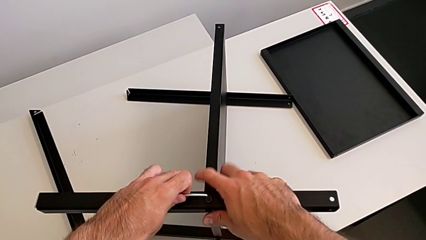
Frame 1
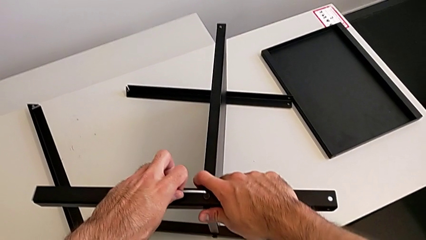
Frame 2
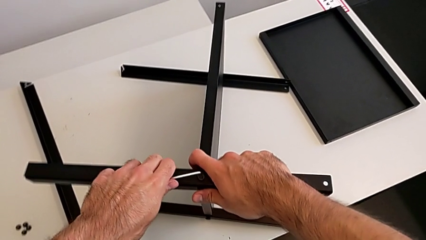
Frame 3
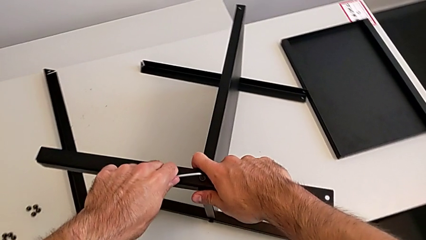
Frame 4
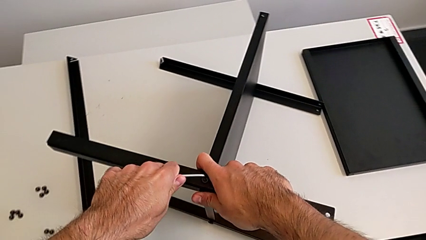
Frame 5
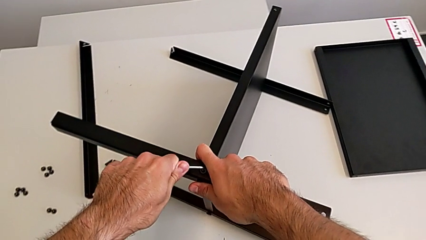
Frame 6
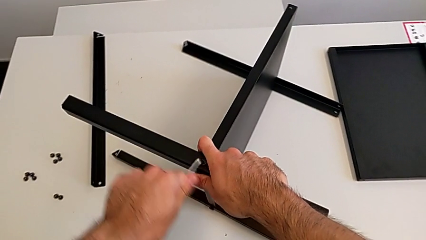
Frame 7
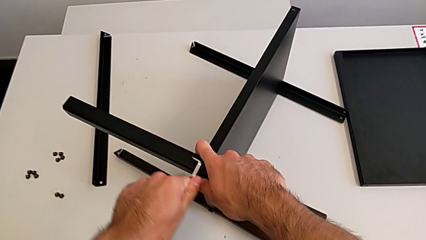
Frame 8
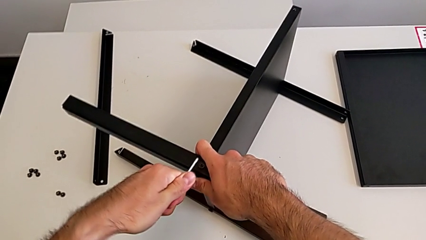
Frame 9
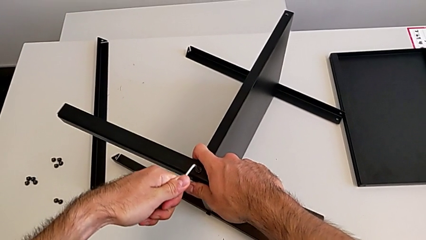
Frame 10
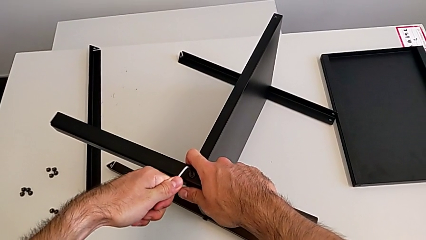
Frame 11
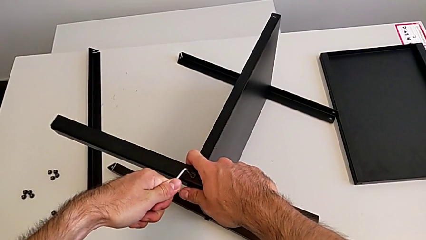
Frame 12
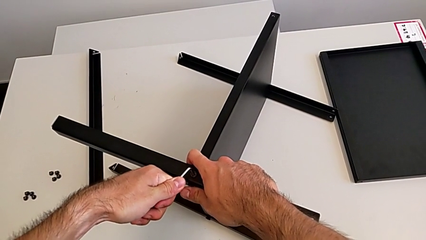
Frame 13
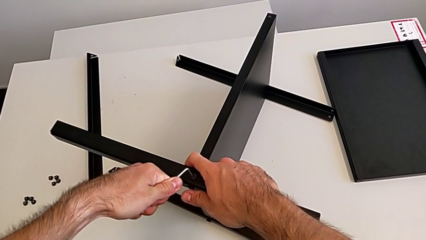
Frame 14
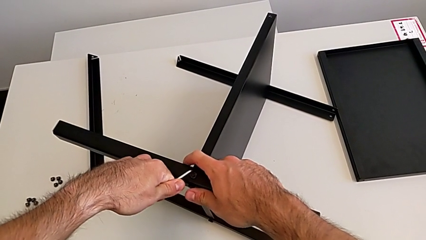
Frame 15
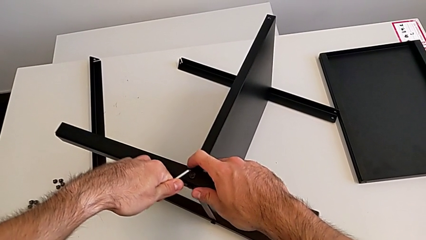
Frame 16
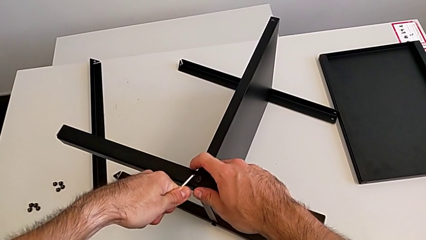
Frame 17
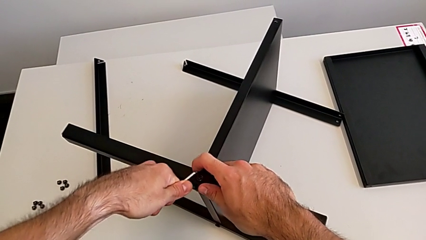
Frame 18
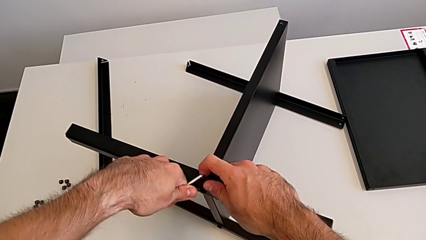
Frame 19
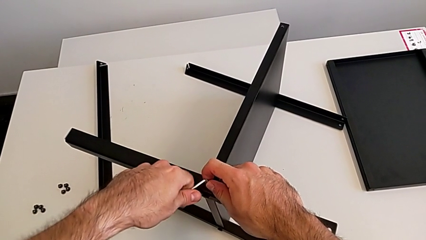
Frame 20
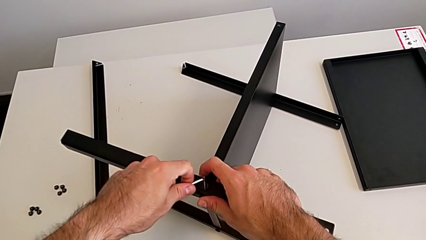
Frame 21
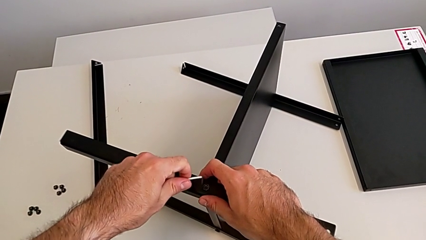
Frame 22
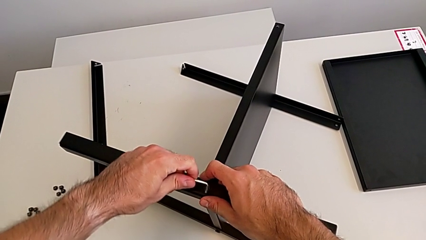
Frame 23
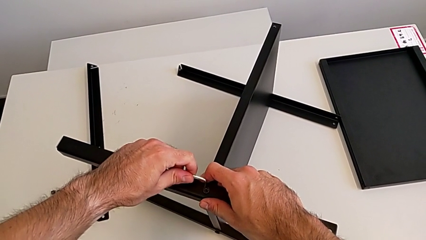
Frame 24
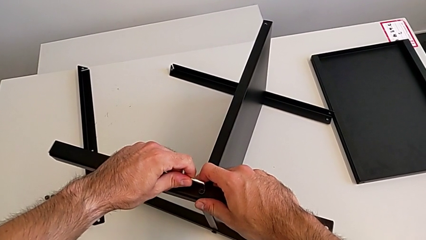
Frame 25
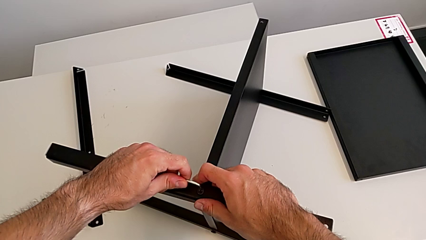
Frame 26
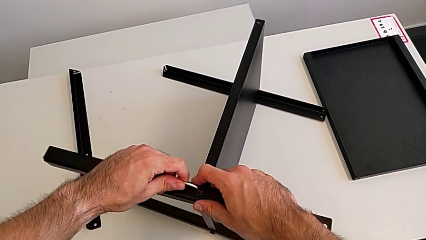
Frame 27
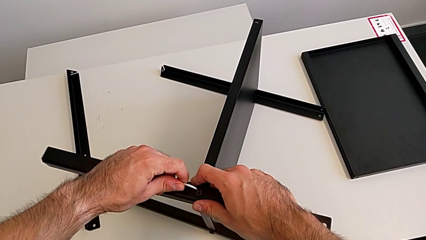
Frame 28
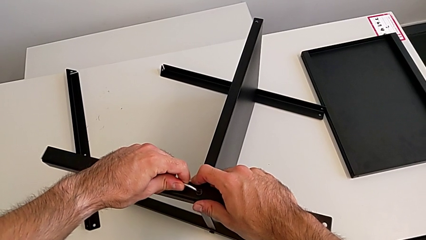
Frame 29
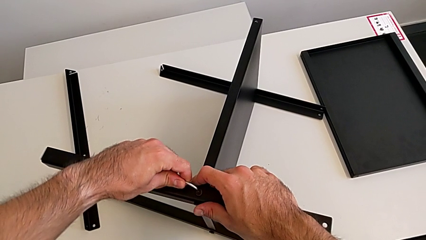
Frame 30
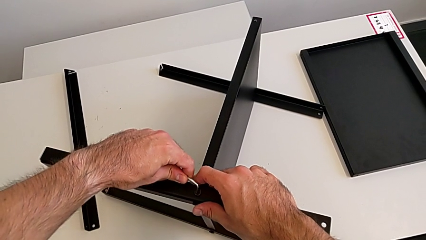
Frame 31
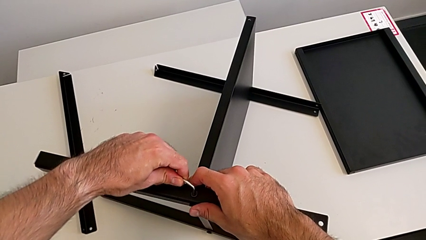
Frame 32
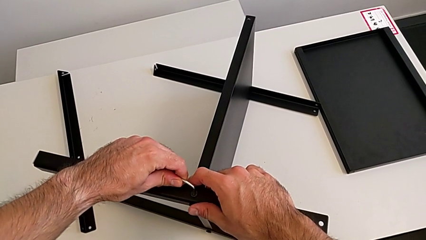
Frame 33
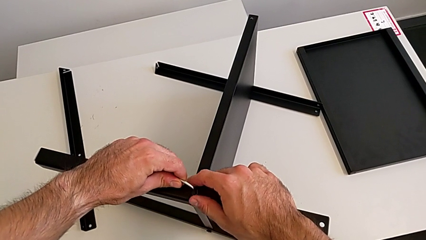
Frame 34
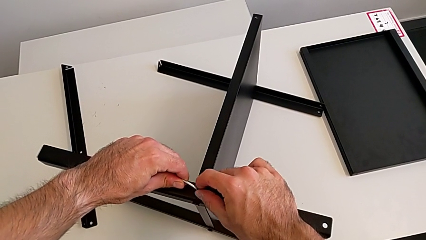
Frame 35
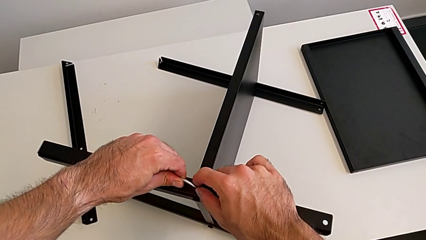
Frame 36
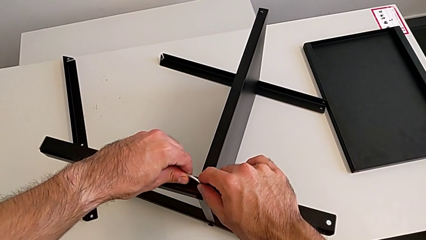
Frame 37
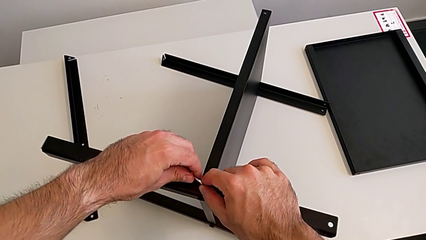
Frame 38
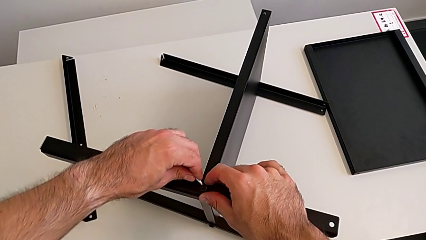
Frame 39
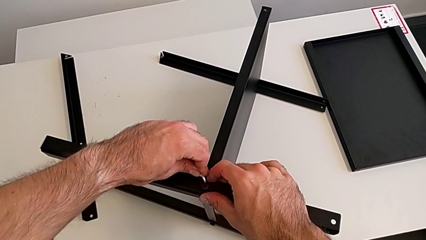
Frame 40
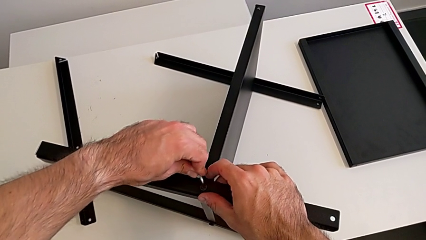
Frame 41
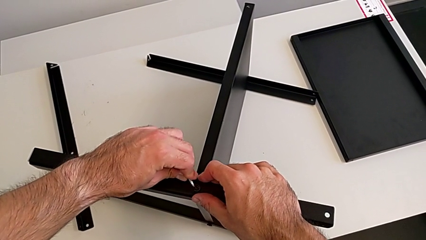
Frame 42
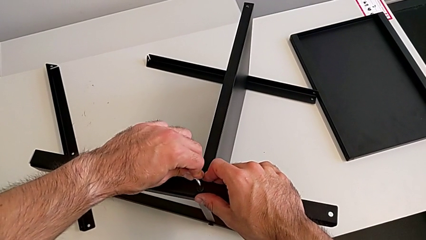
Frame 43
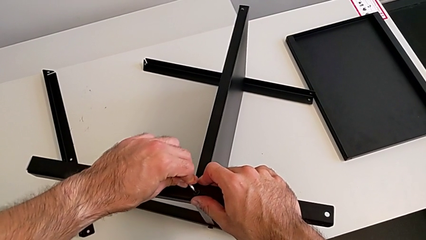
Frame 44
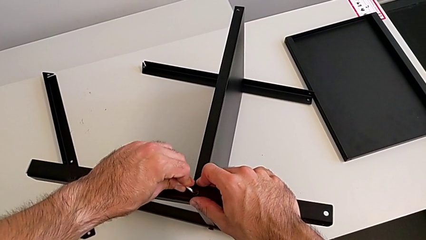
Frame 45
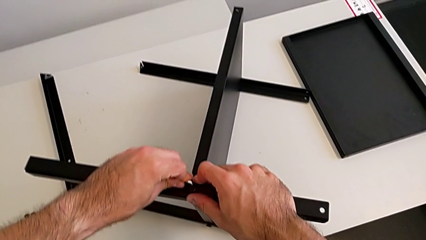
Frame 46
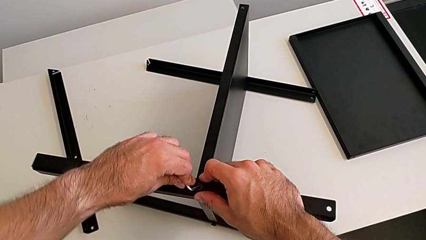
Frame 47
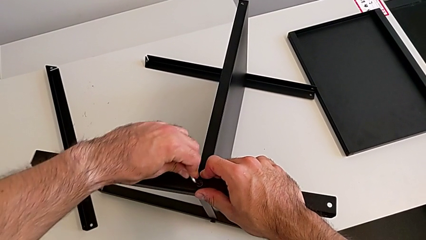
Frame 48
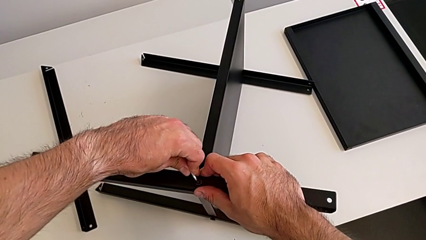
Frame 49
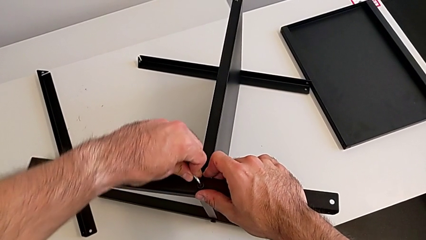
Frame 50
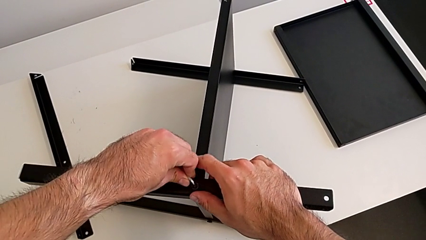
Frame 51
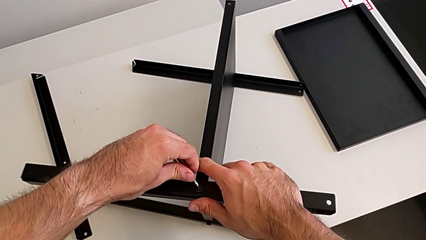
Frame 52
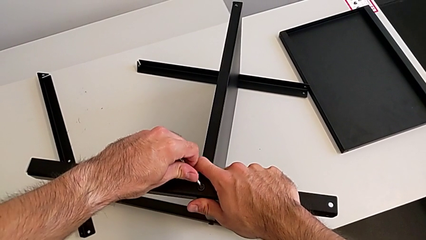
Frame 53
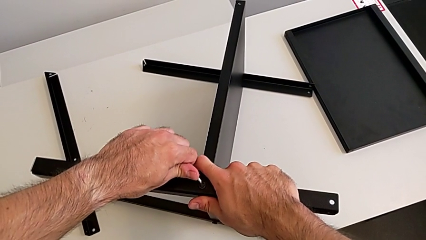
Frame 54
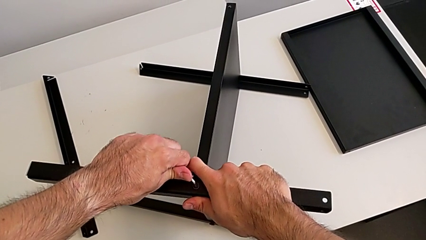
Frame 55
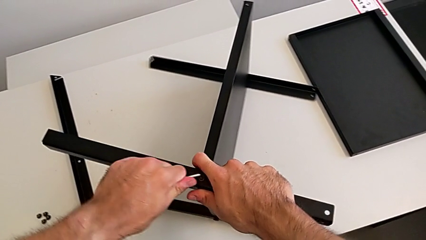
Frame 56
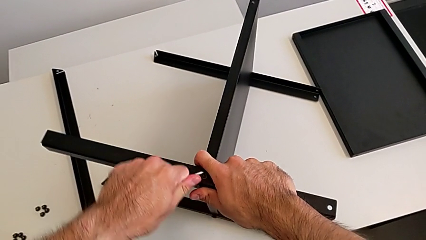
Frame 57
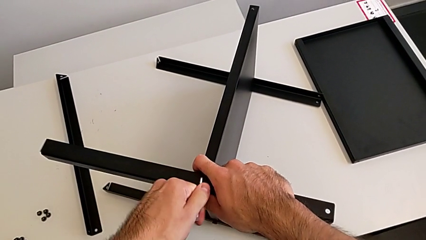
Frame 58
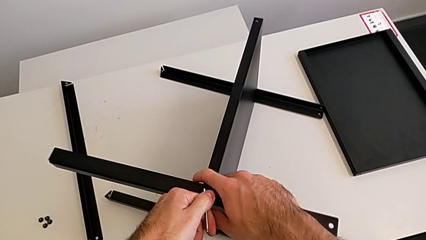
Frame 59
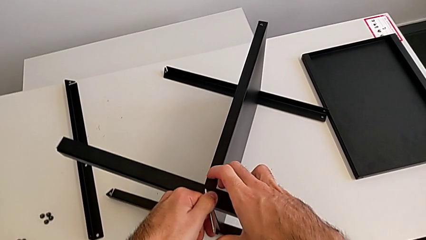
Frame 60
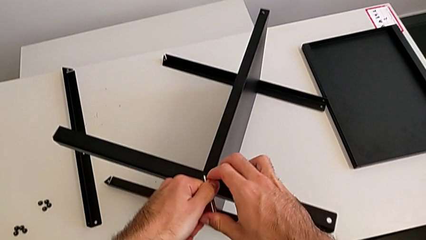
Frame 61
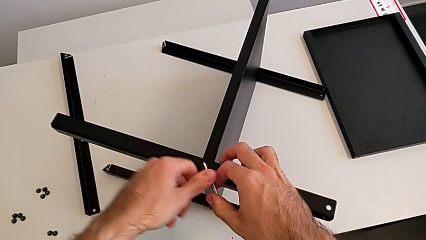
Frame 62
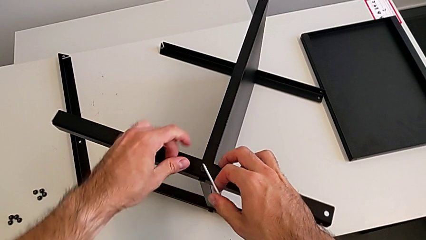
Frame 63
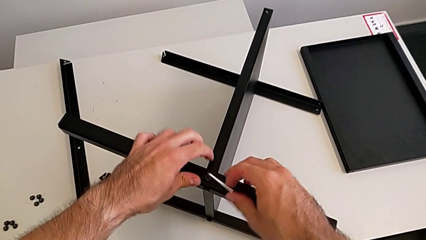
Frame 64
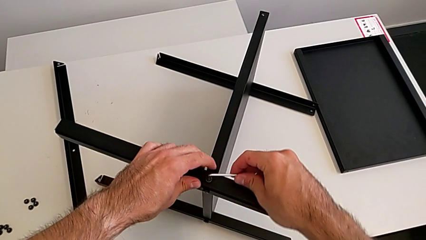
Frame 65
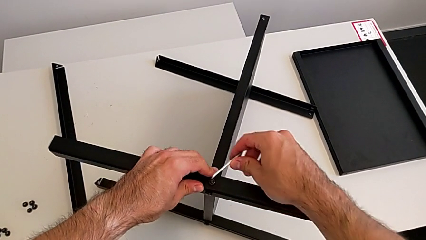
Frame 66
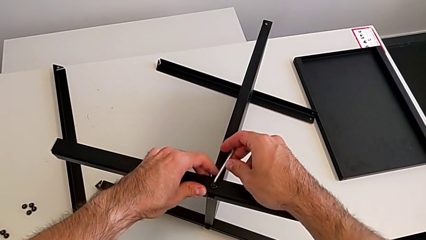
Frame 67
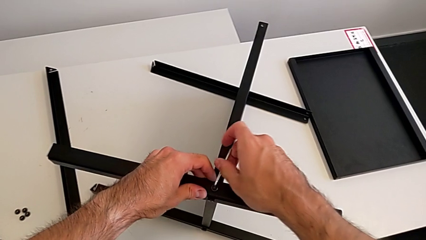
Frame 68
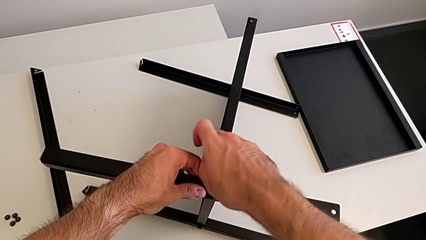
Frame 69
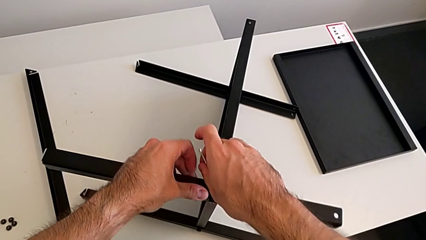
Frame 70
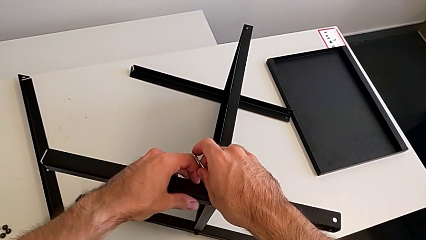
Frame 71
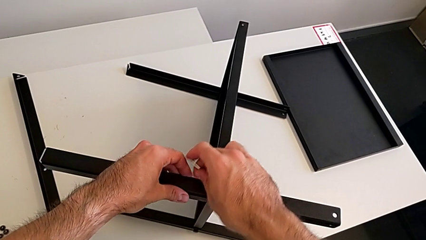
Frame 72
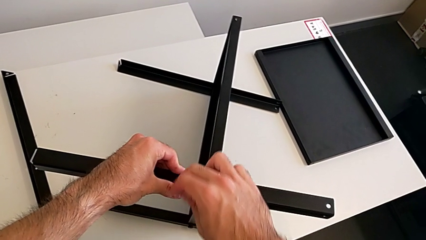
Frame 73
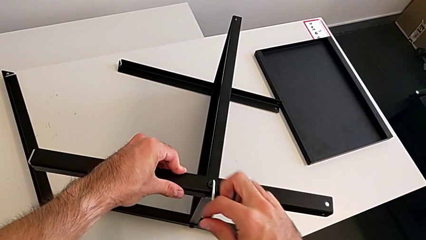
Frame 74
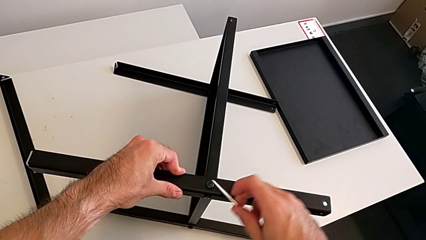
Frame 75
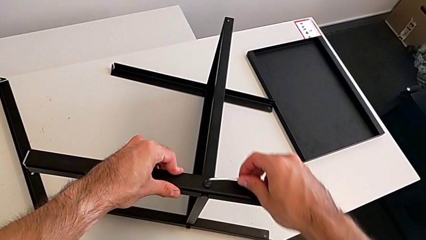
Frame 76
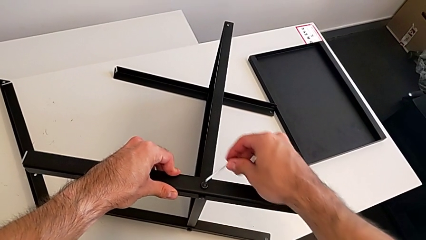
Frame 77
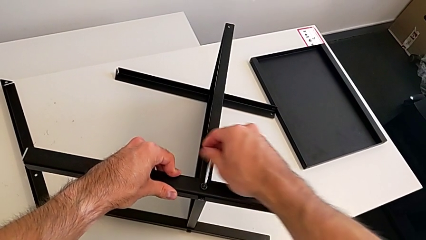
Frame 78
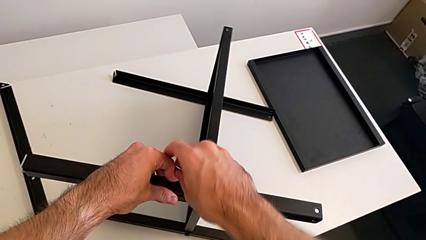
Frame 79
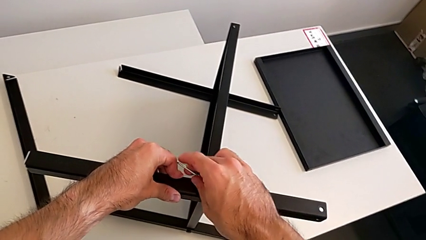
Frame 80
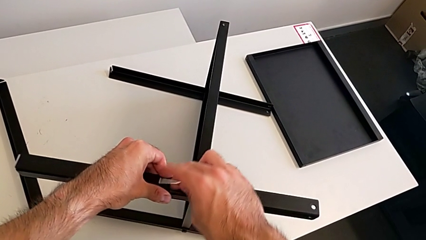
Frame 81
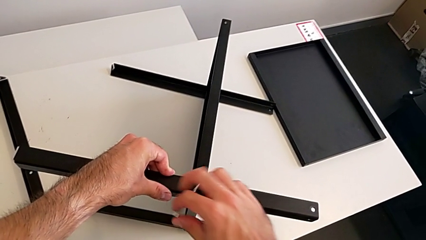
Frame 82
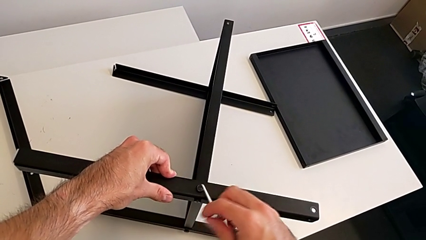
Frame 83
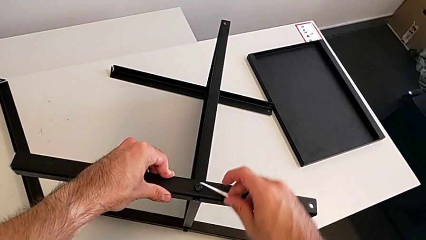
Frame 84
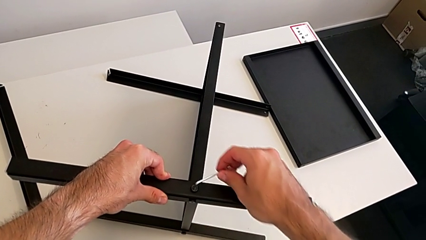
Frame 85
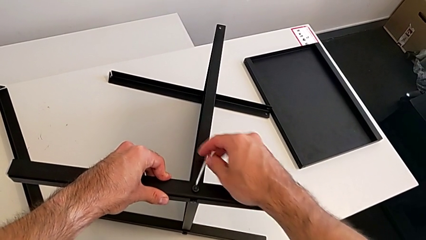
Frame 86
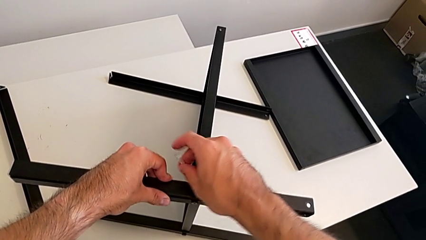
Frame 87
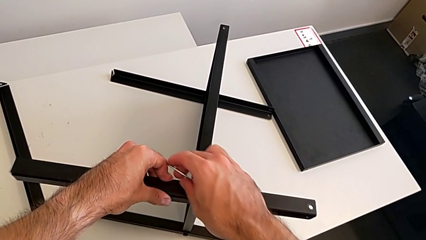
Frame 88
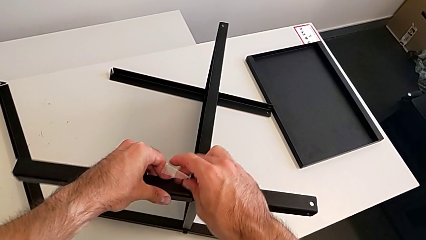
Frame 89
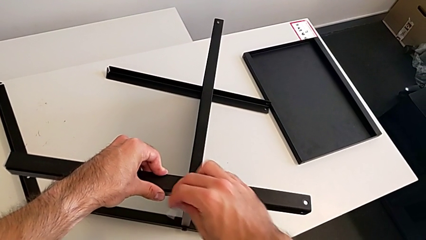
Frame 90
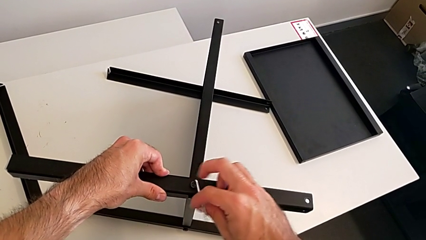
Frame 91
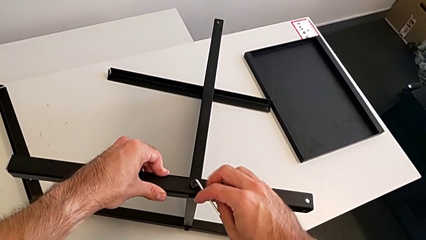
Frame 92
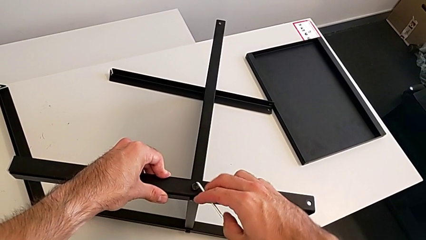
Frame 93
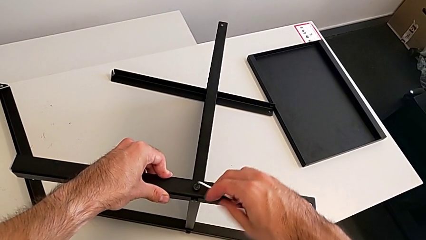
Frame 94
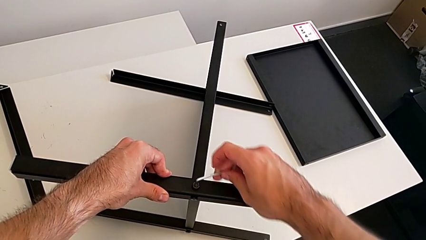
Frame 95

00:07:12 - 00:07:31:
The camera wearer is assembling the second leg with the Allen key. They keep unscrewing the hex socket head, unscrew it and begin to unscrew it.
